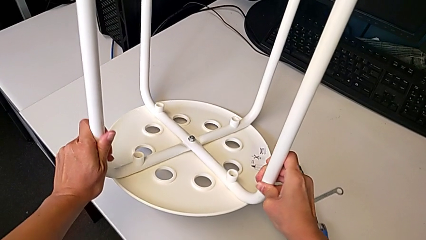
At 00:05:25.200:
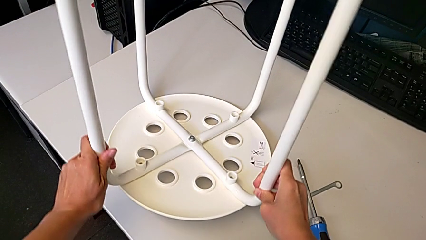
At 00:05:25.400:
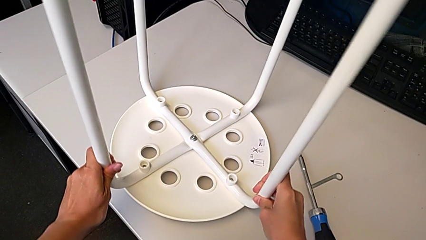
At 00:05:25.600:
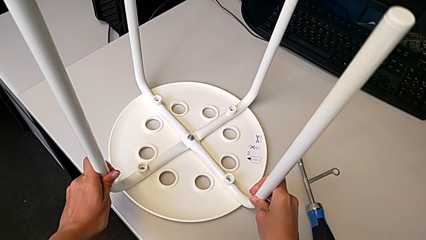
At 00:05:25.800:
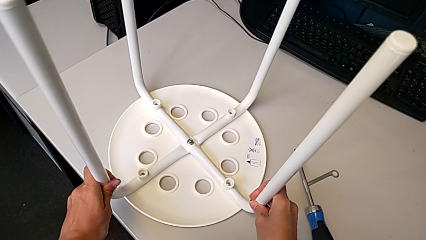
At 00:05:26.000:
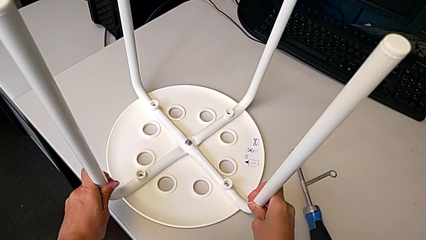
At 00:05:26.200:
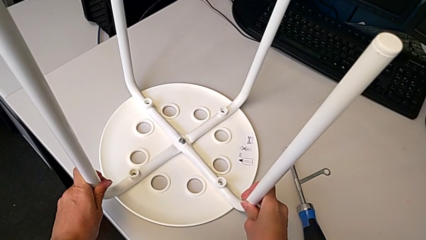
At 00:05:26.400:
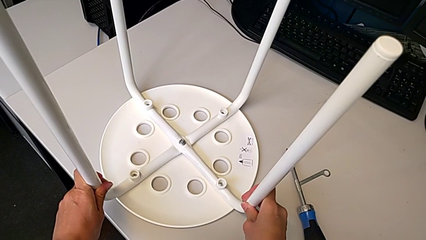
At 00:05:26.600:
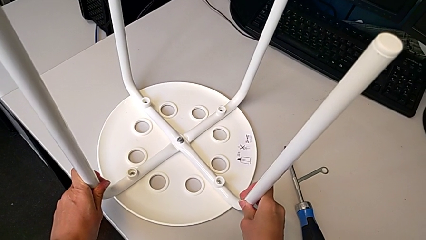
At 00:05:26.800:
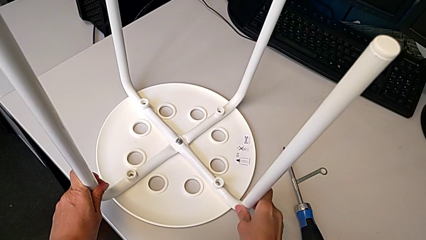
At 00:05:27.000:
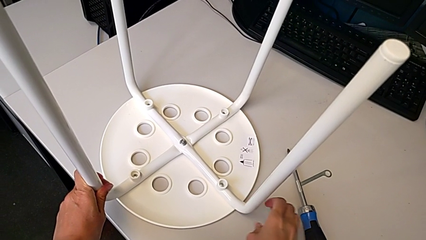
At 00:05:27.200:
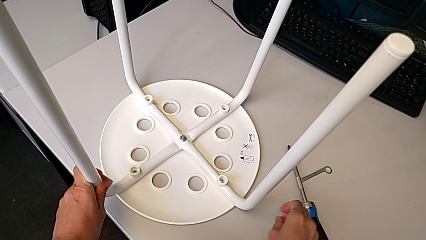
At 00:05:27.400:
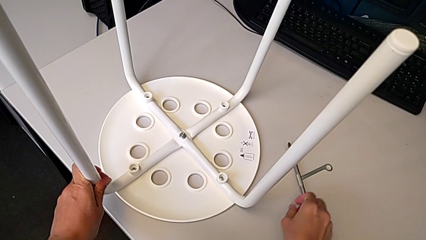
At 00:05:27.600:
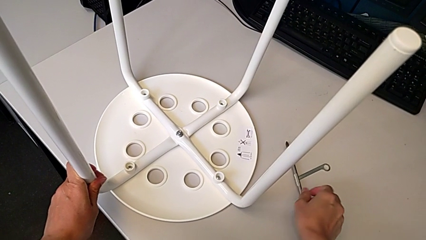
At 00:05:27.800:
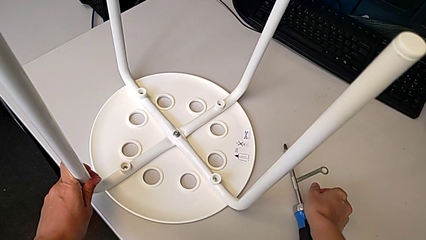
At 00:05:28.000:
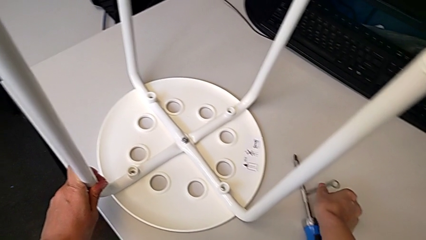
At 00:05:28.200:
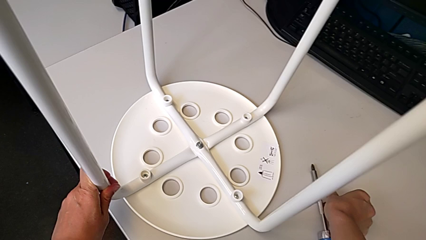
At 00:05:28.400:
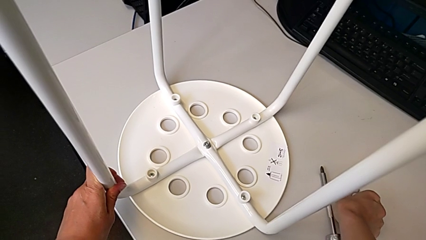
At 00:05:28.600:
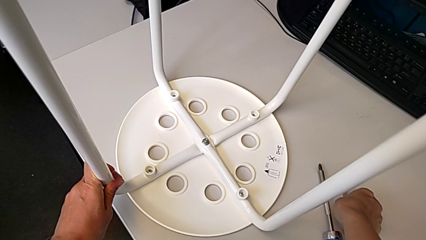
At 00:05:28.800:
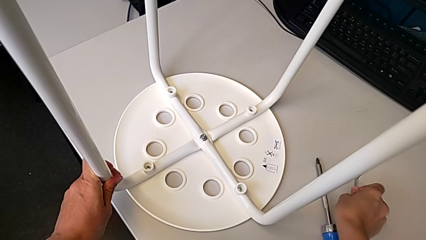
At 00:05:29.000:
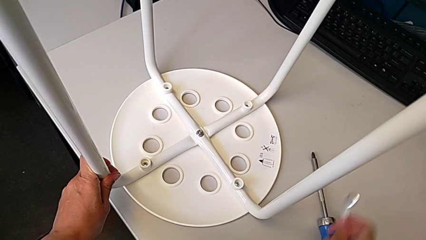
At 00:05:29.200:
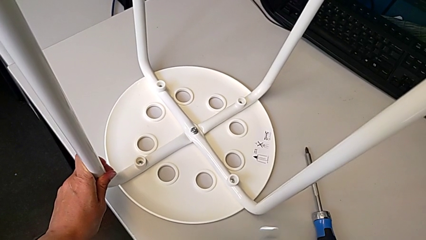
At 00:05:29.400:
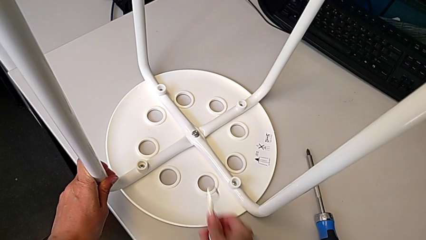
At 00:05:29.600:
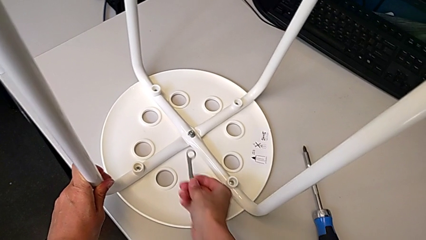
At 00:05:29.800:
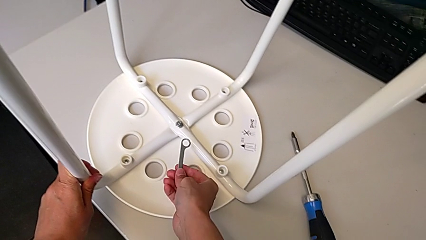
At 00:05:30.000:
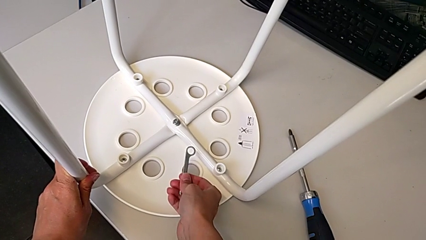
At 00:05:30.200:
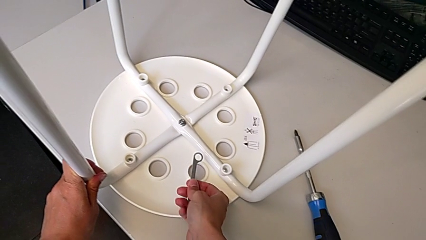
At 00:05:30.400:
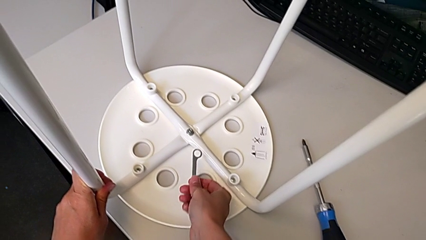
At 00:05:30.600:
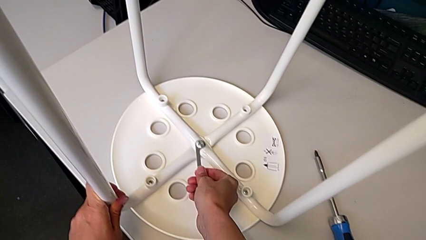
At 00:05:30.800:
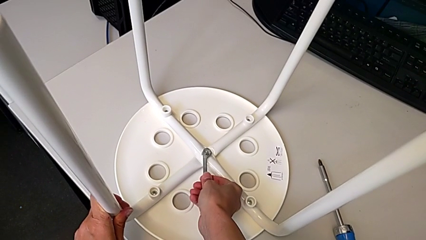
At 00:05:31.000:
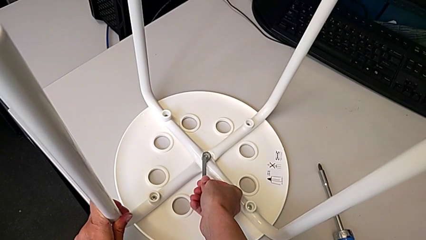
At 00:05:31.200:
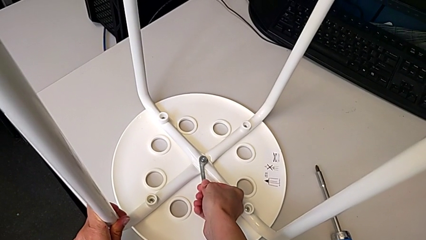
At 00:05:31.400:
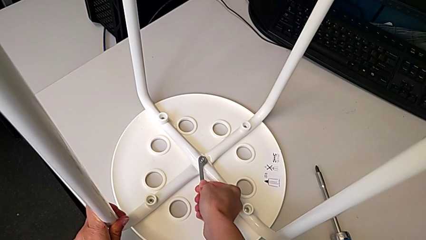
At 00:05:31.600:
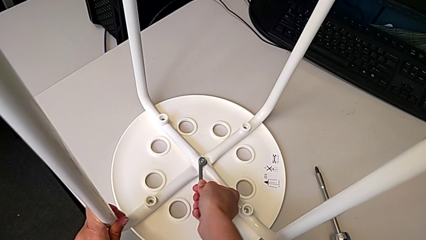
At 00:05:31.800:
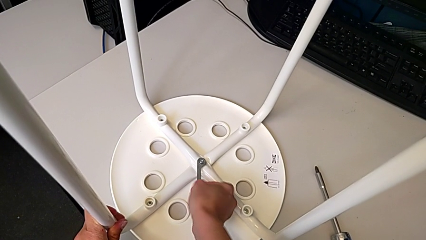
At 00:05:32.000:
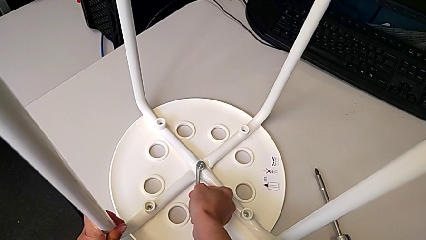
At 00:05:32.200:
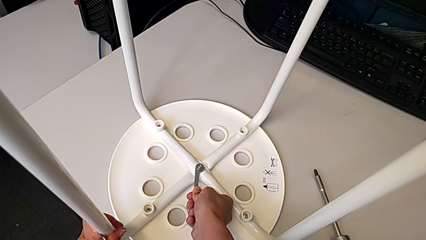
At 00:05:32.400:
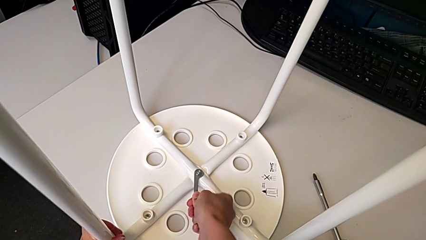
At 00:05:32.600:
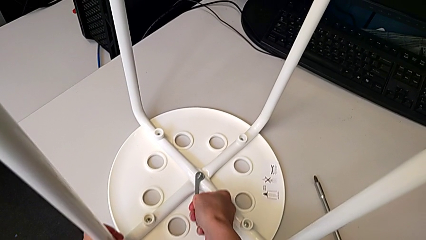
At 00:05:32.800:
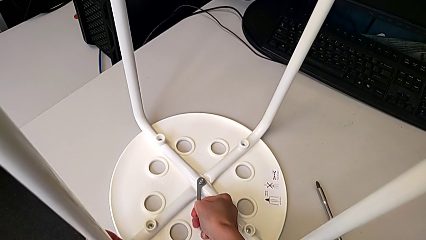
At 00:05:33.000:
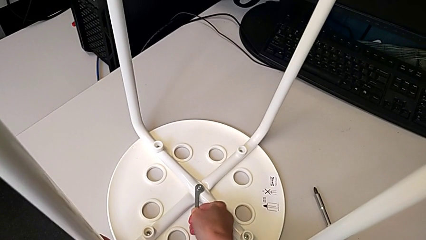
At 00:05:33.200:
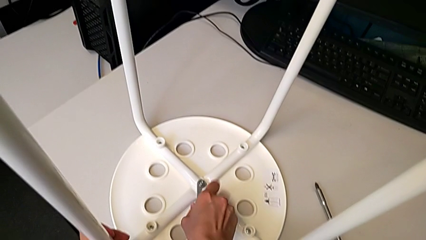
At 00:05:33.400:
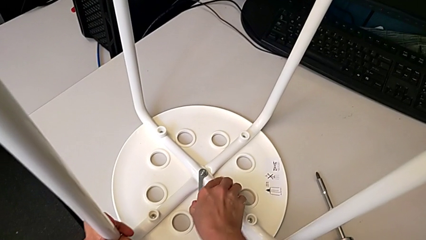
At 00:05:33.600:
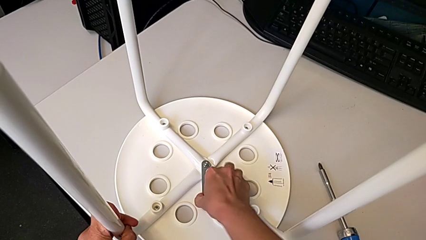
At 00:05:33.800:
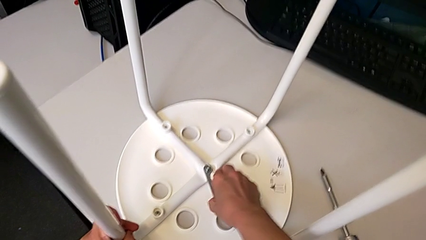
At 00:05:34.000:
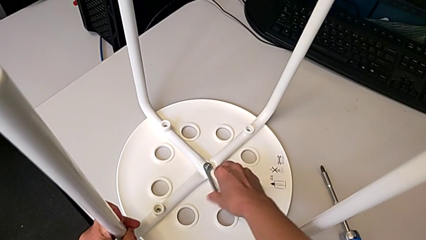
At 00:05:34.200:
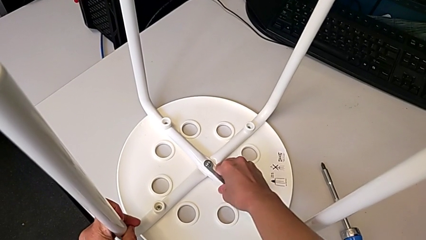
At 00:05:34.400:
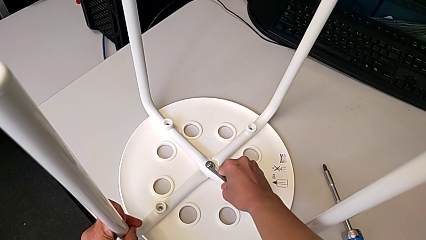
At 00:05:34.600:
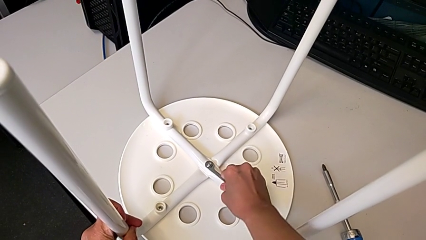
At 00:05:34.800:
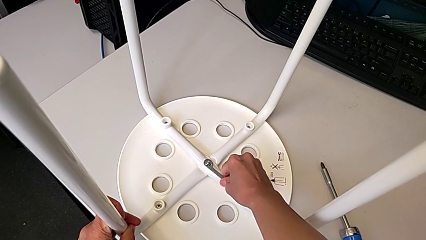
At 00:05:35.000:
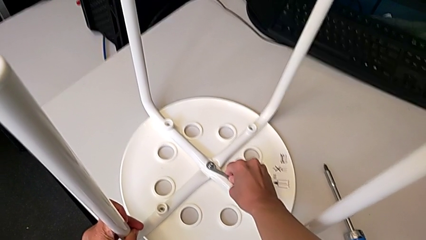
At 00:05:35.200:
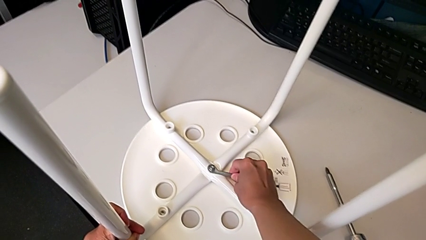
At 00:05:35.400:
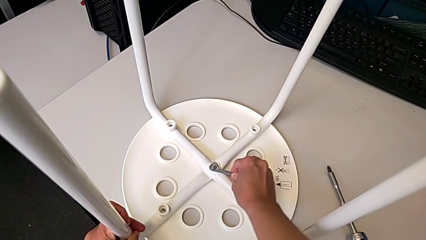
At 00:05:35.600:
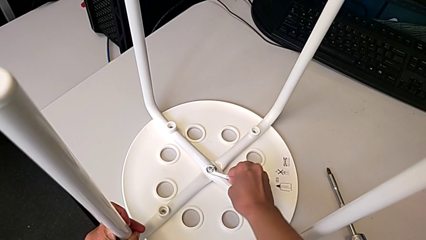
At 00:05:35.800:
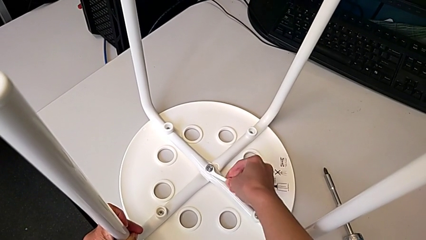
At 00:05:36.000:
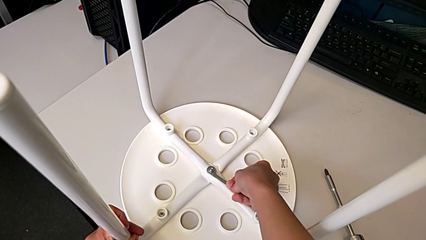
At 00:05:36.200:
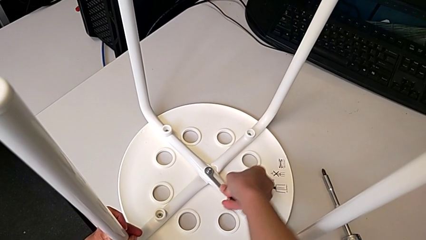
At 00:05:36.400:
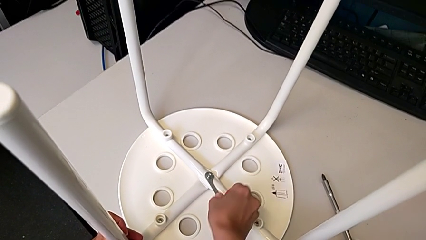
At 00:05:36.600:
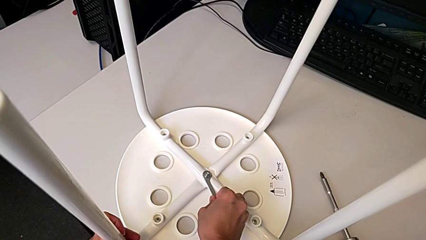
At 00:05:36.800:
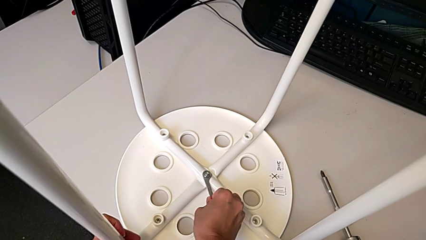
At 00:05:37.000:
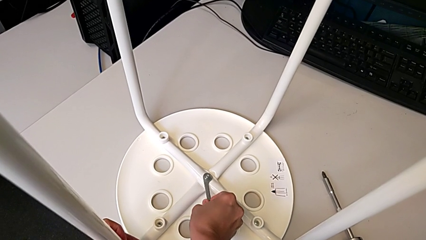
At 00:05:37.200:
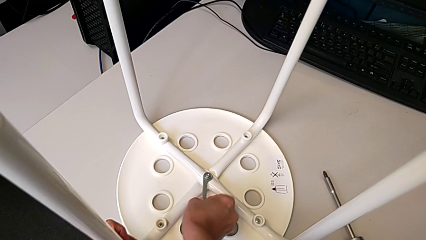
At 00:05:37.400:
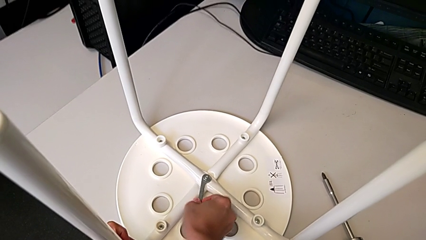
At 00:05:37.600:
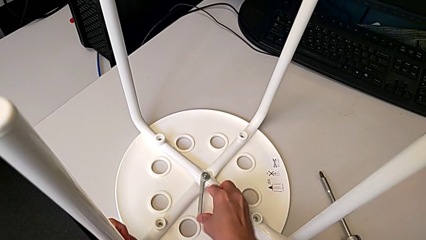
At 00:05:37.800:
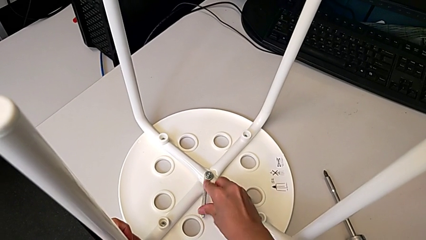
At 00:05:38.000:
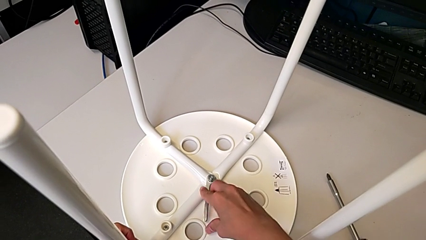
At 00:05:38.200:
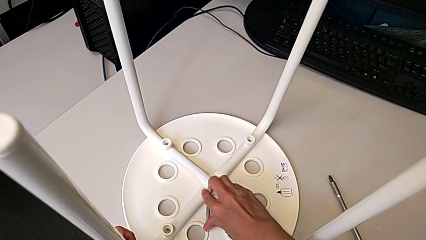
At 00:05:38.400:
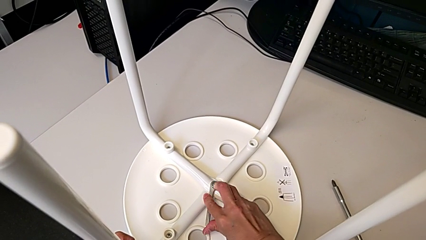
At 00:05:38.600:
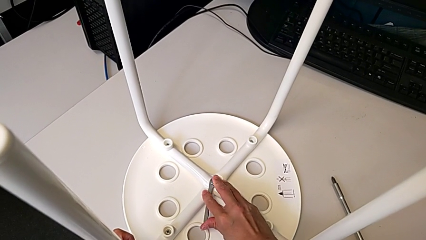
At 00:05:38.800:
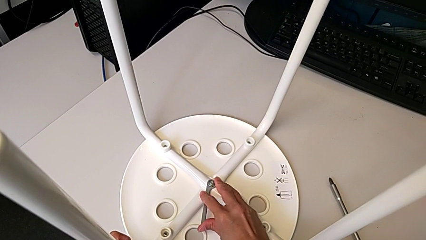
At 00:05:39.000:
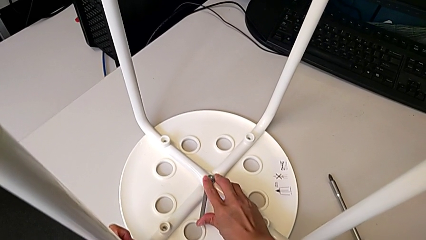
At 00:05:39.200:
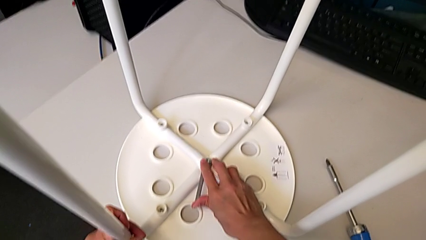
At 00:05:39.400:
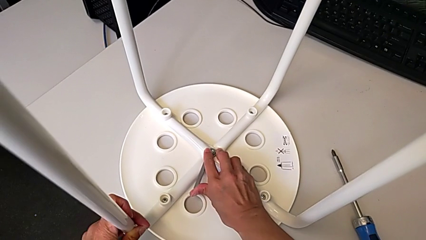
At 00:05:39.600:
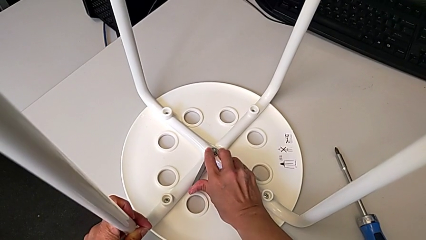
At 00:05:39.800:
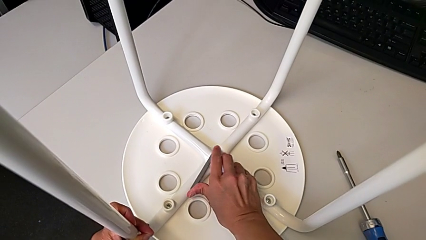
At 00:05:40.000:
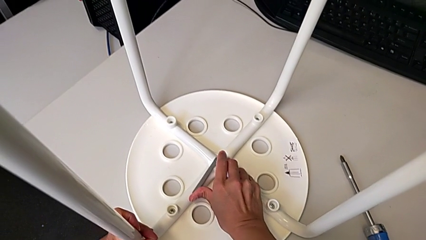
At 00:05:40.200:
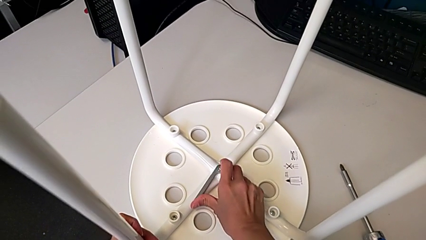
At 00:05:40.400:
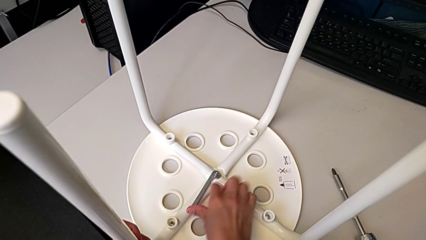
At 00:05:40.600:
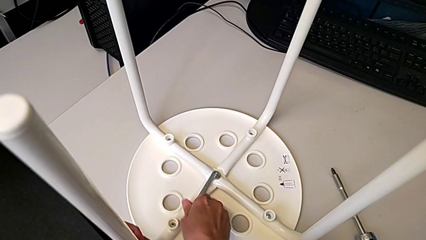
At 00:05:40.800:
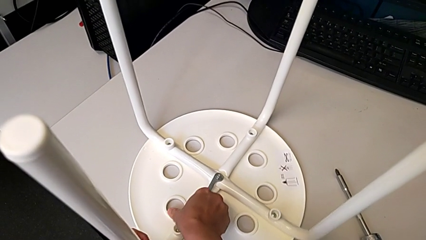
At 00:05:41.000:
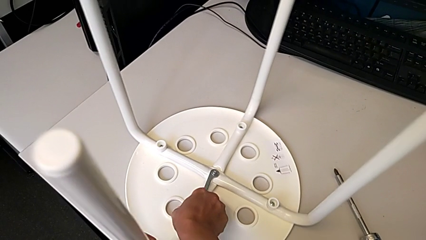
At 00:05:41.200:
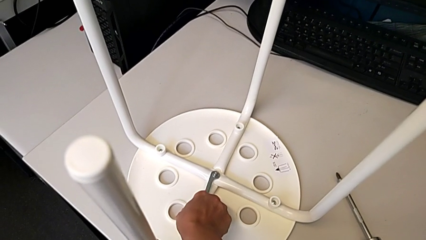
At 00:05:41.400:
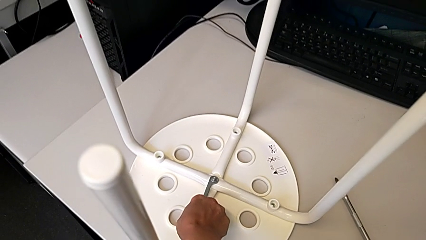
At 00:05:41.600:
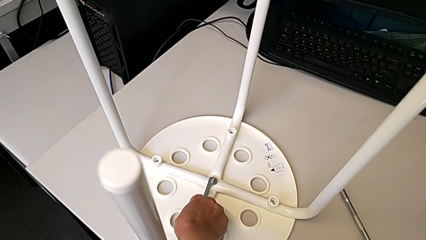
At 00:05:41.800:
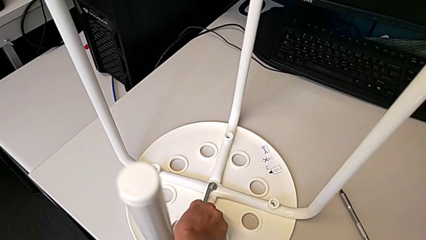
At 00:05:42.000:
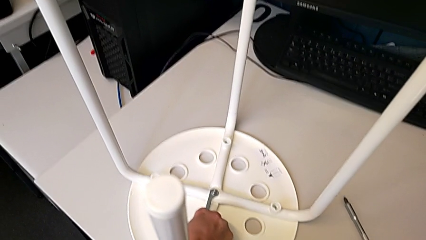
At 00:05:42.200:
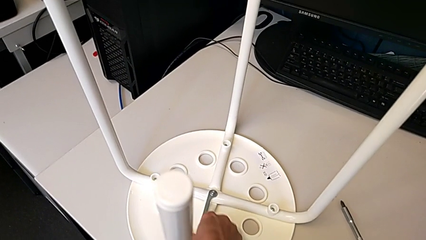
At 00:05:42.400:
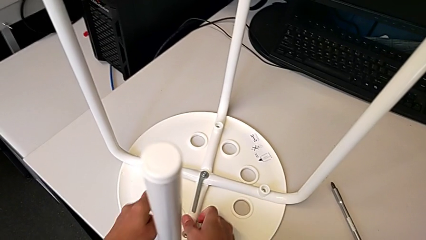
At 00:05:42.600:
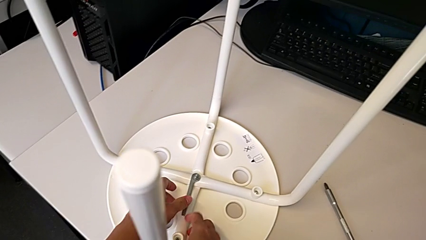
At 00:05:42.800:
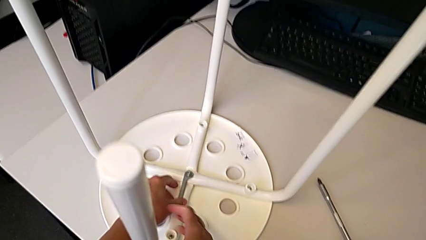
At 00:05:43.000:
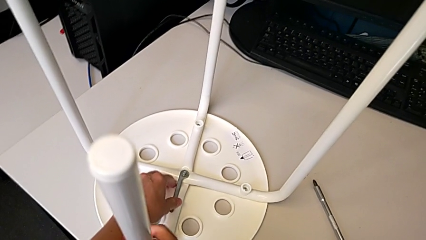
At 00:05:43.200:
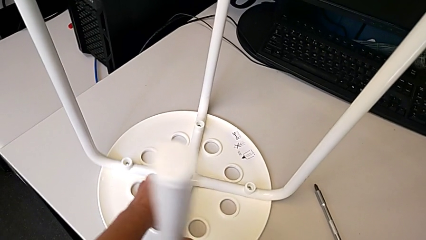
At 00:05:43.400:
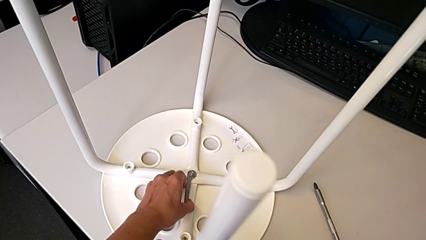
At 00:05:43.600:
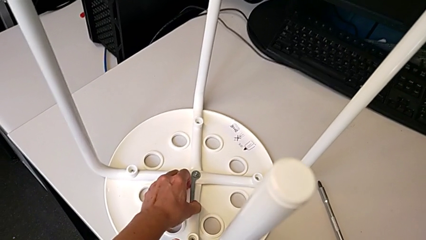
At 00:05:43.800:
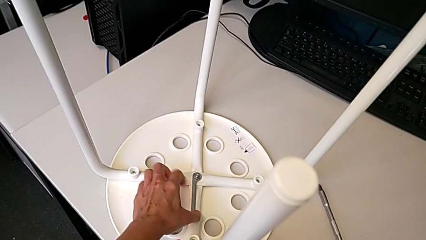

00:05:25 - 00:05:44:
The camera wearer is inspecting whether the bolt is properly tightened. They place the stool, grab the hexagonal wrench, insert it, wrongly unscrew the hex nut, rotating it in the wrong direction, and begin to screw the hex nut.
